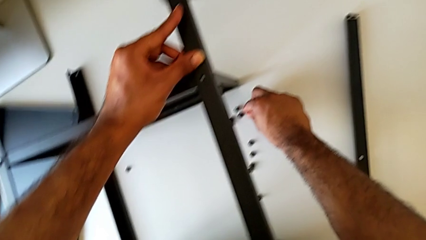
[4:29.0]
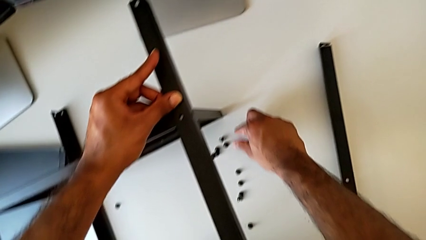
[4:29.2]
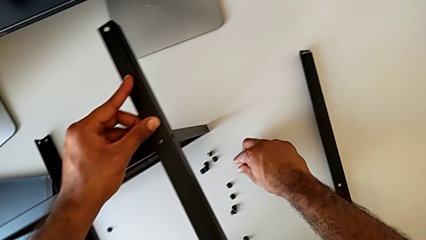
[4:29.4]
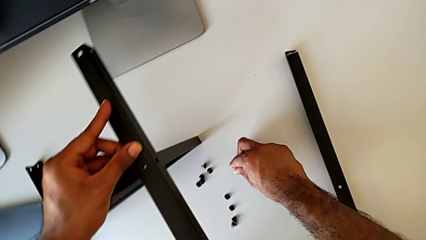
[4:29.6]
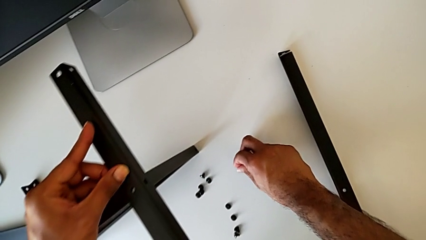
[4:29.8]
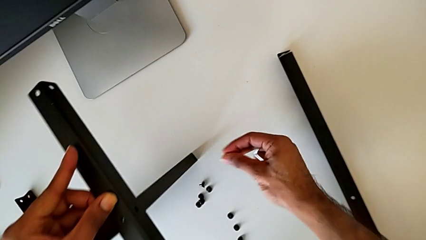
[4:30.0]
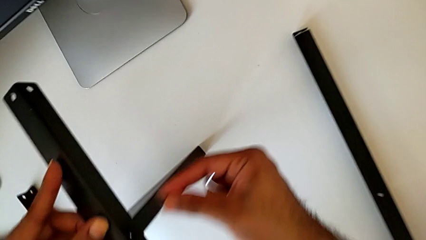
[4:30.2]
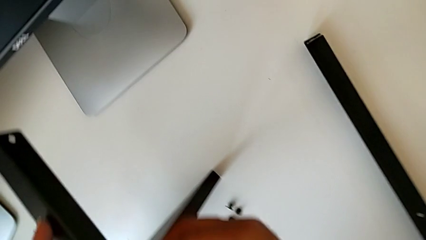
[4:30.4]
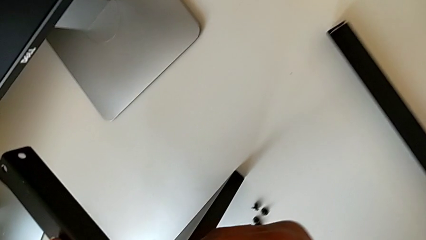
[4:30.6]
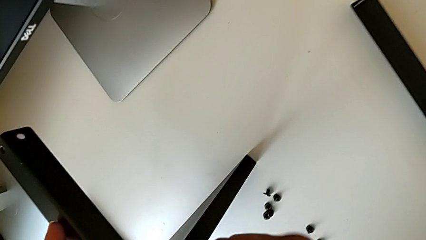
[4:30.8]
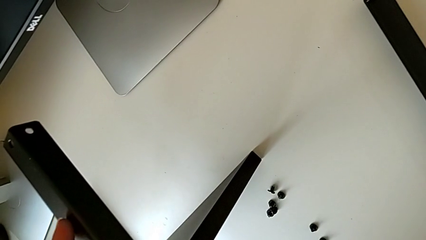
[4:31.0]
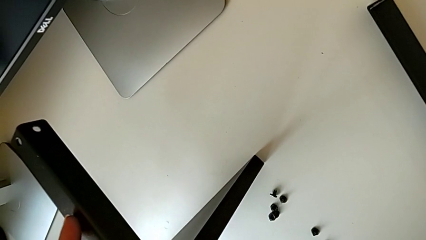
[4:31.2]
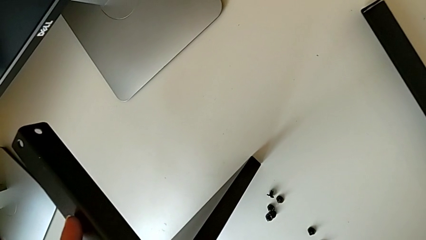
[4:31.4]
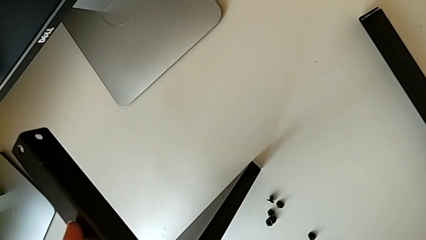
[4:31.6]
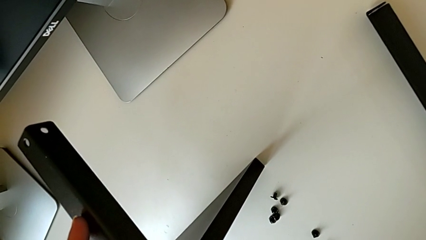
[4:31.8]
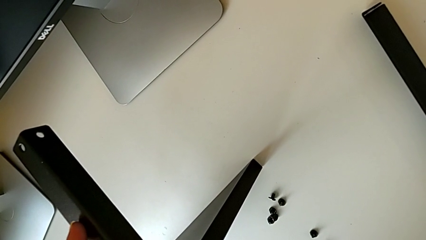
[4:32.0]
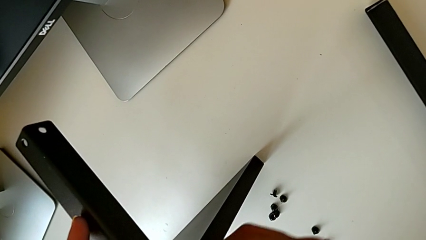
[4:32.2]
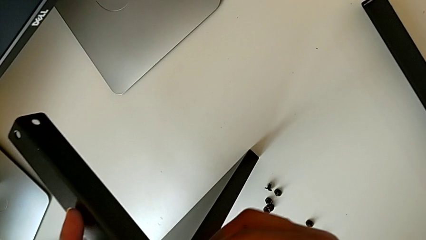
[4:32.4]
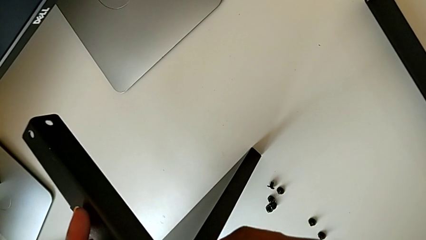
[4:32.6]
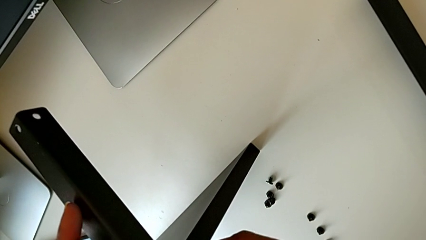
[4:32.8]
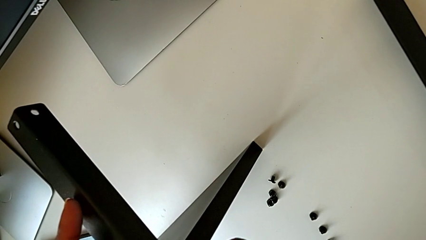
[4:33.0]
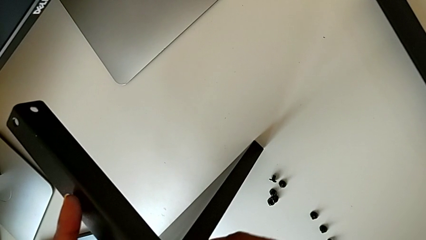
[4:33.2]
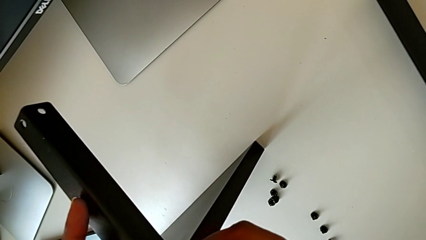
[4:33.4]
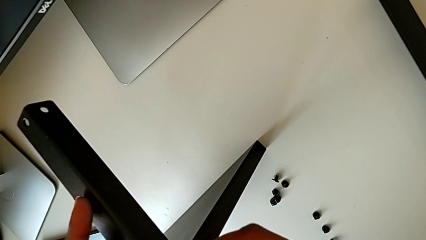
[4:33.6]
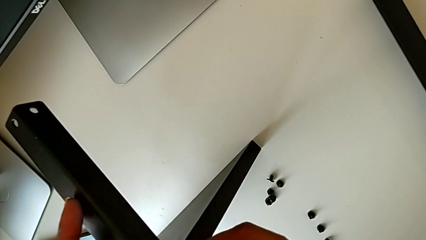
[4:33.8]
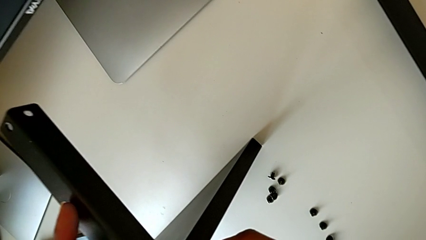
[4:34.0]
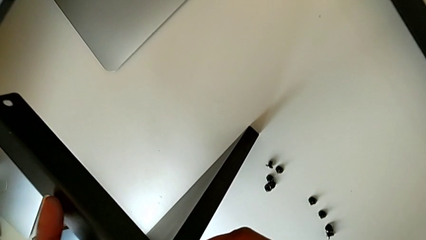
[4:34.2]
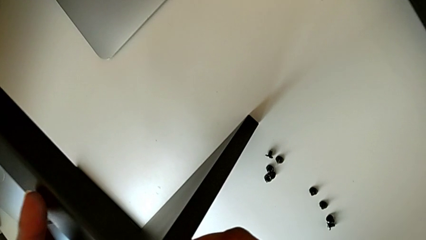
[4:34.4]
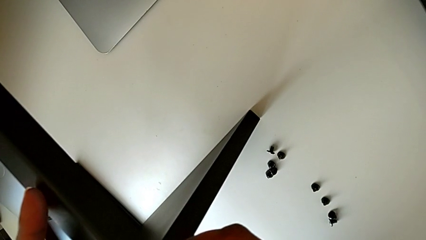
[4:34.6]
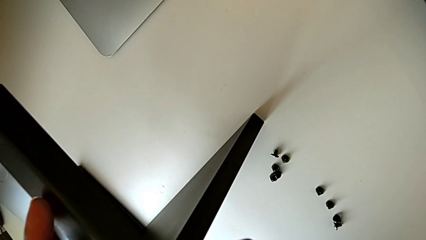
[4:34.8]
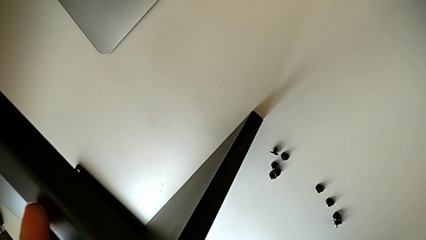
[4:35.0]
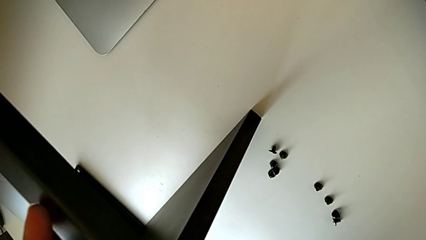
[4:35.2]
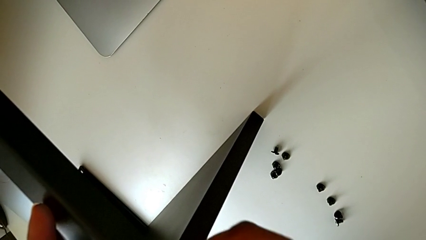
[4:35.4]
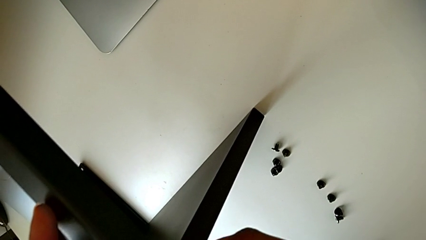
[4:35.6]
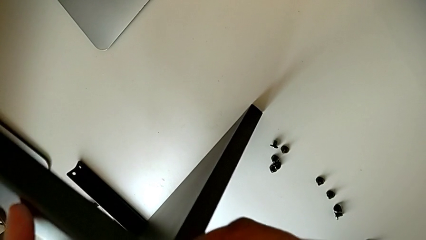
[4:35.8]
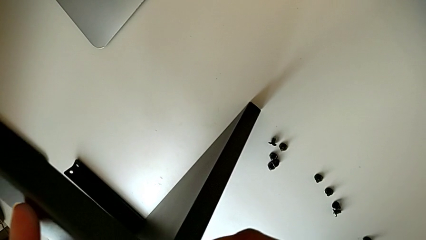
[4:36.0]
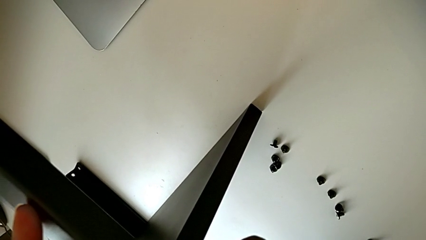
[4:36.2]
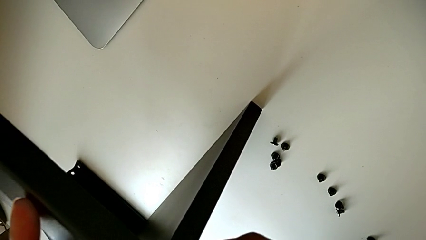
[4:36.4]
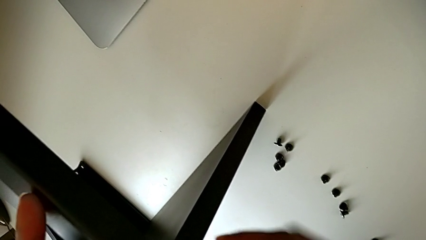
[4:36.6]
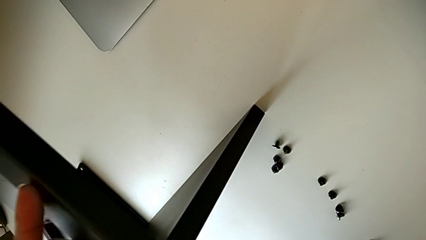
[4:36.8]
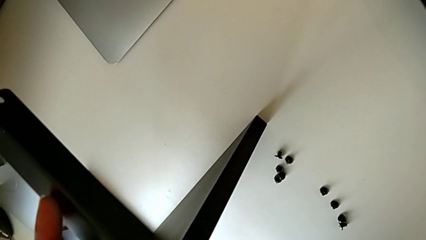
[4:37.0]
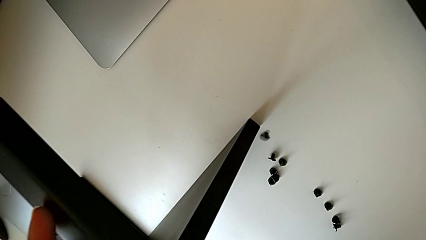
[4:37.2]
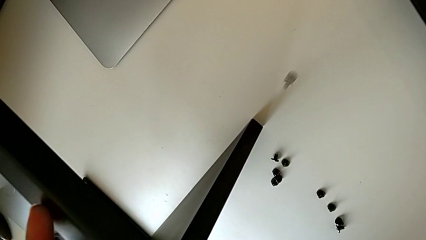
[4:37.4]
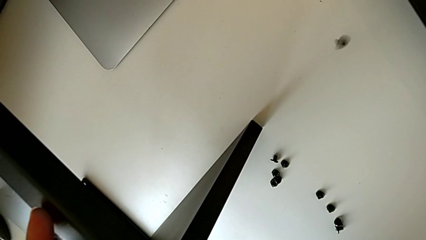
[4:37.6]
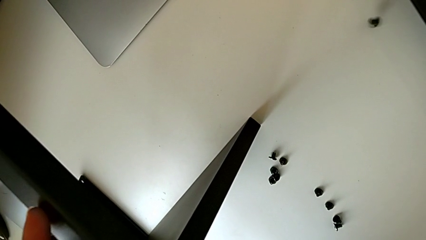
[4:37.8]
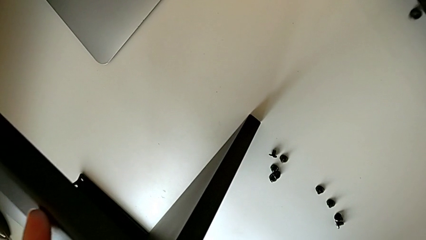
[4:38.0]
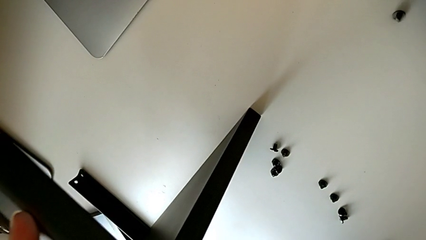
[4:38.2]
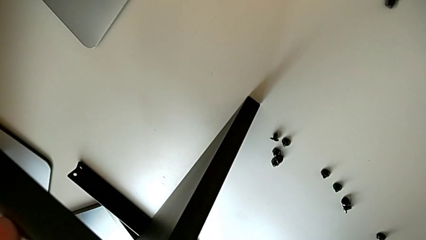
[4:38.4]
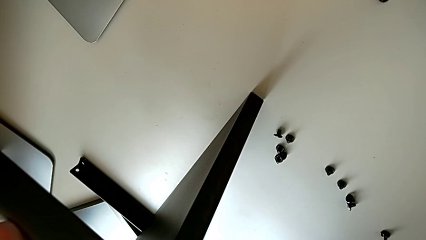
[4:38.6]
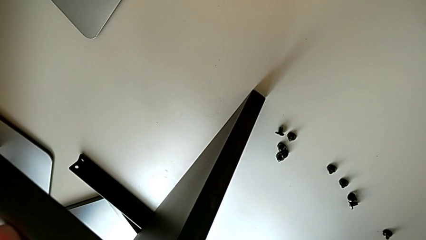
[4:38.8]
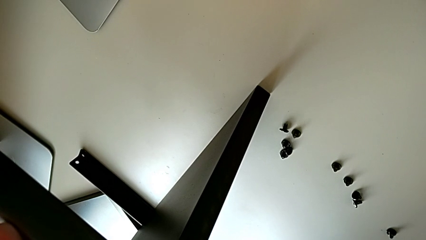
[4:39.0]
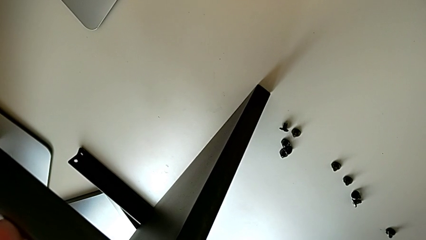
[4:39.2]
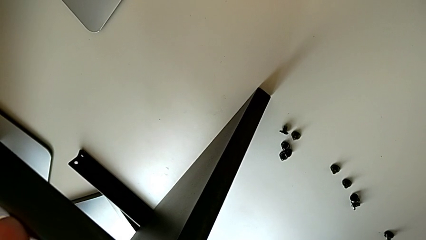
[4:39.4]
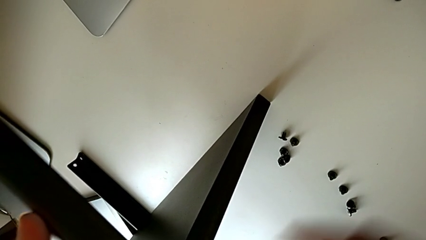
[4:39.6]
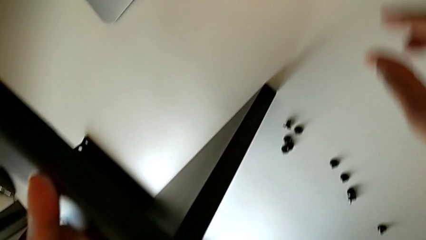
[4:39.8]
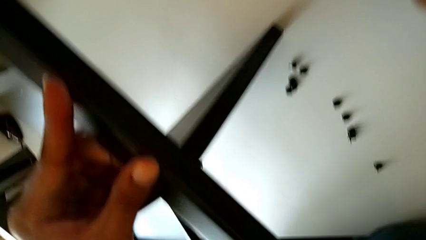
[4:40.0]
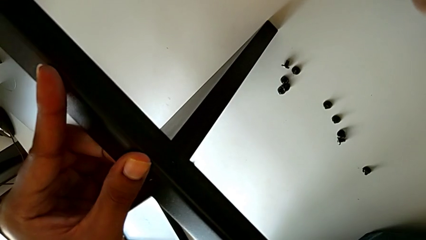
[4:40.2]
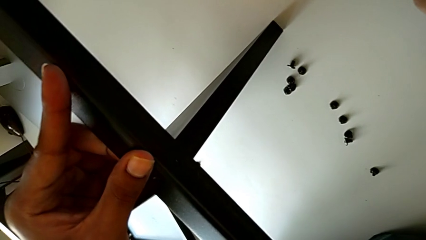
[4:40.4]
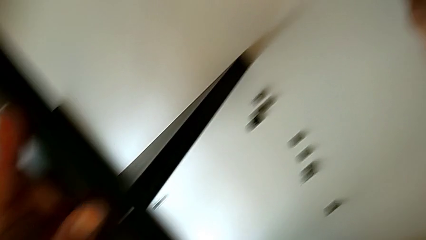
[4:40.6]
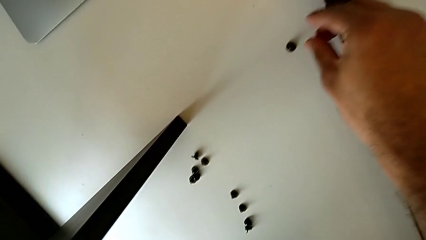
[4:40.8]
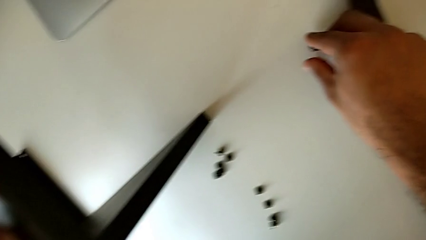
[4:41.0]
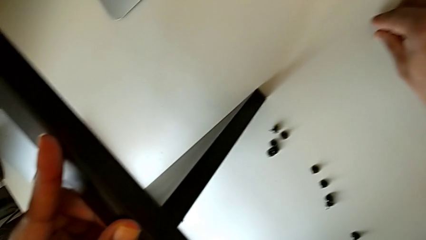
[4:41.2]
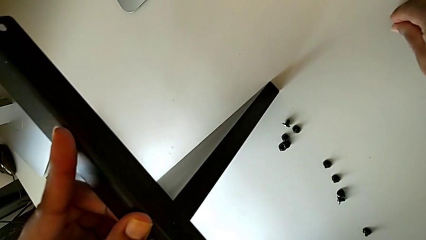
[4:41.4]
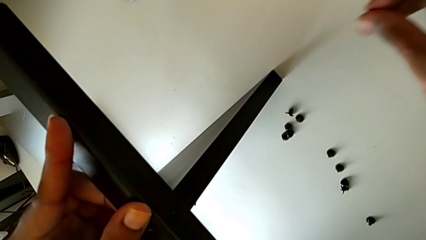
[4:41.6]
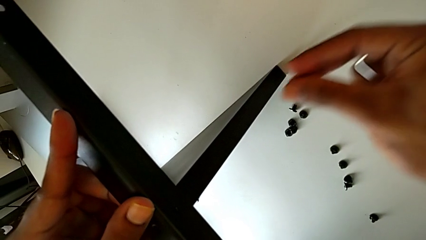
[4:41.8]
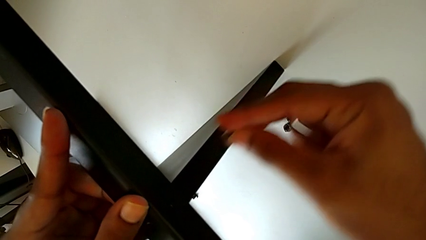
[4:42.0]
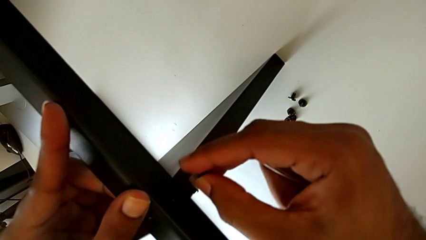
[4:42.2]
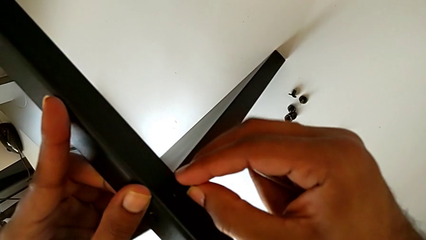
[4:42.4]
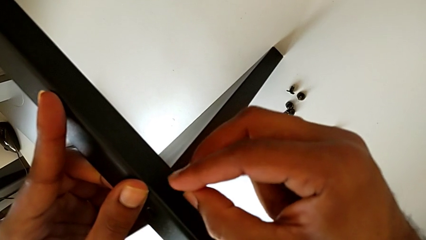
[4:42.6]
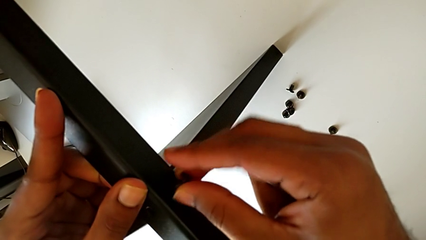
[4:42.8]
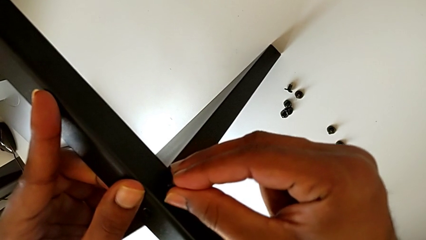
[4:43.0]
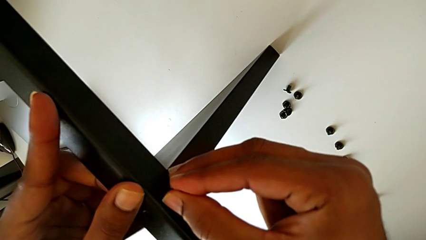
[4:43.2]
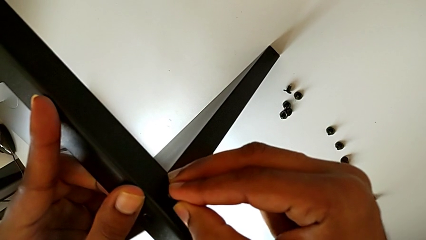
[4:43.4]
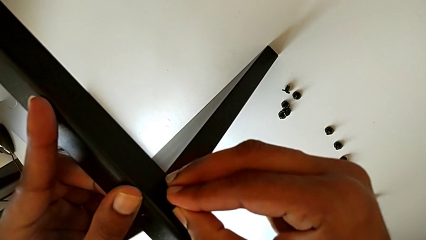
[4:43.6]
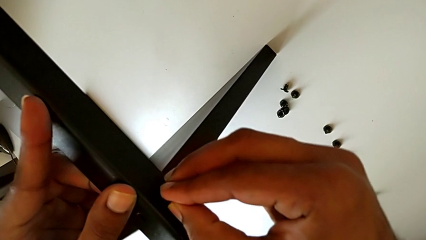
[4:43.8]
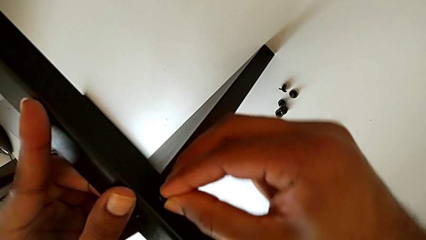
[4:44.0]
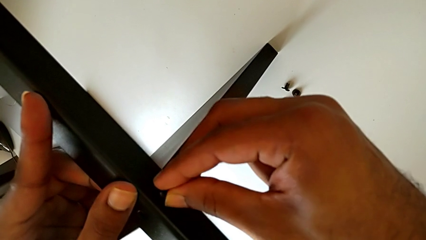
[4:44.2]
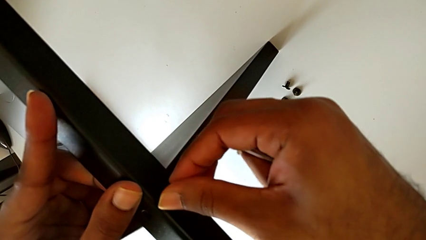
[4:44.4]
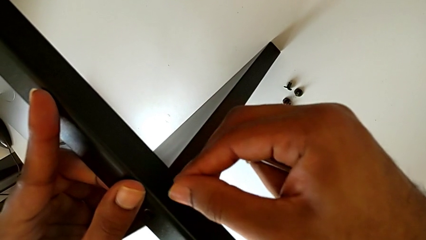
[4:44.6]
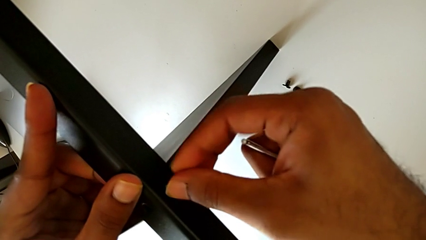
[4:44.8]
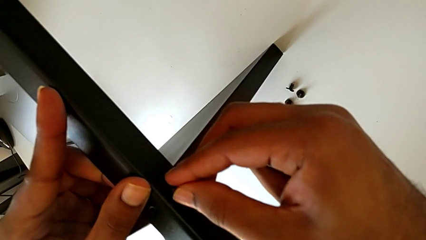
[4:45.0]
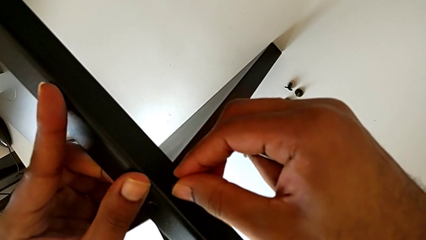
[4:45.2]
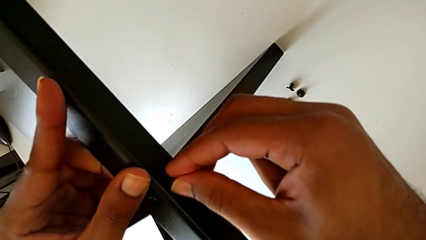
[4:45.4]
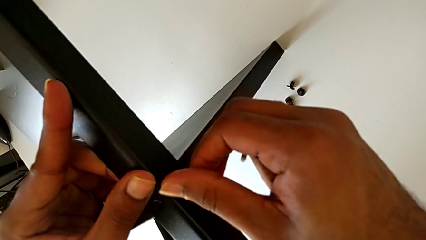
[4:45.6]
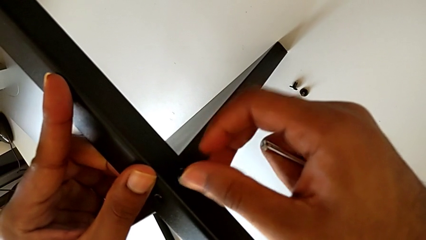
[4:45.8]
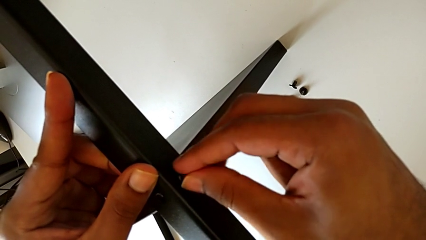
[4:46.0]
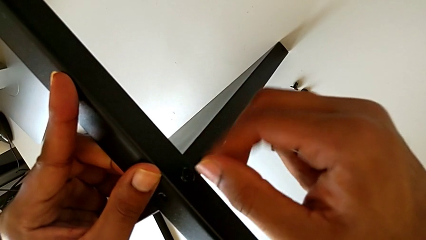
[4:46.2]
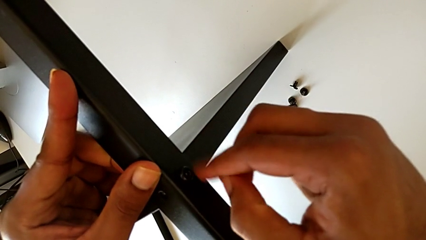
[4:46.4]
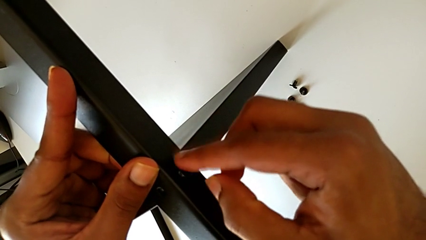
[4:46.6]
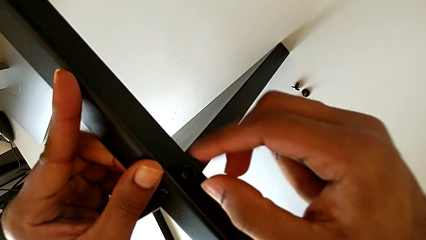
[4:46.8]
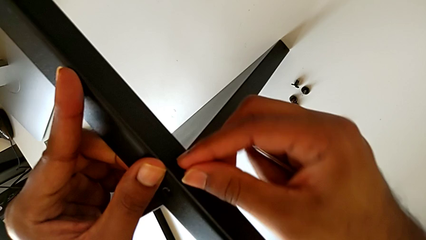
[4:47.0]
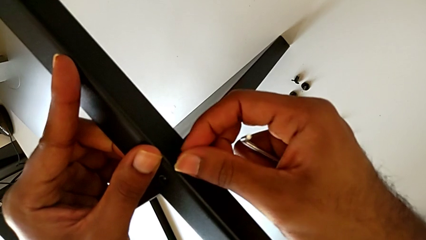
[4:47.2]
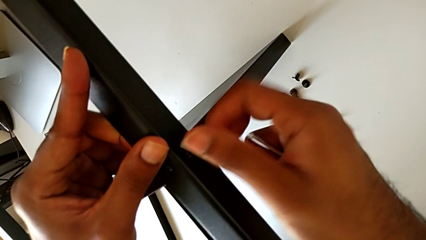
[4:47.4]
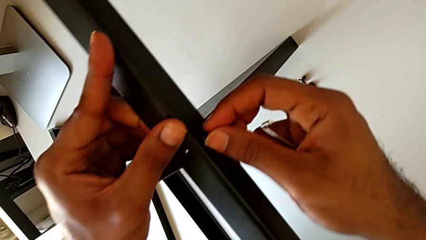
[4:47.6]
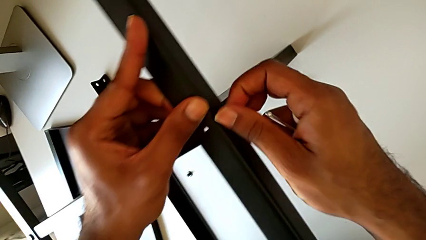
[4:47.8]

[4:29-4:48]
The camera wearer is screwing the third leg to the bottom tray. They grab the hex socket head, insert it, wrongly drop it, grab it, insert it and begin to screw it.
